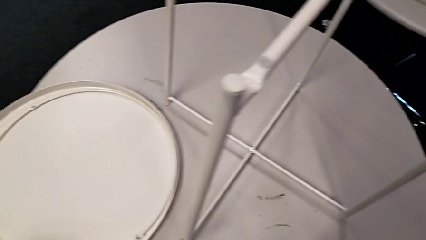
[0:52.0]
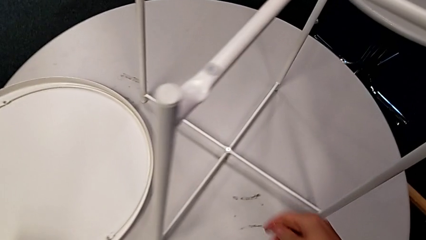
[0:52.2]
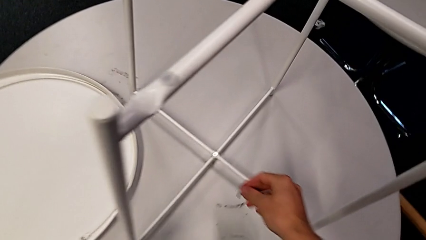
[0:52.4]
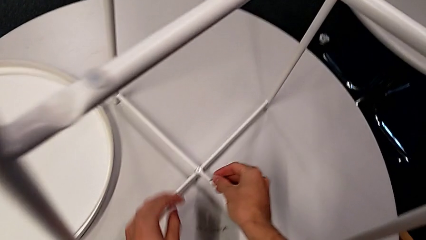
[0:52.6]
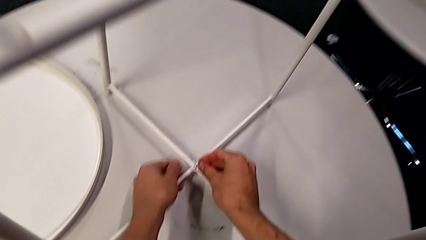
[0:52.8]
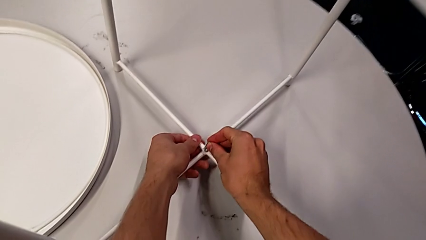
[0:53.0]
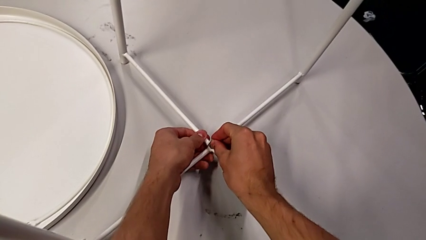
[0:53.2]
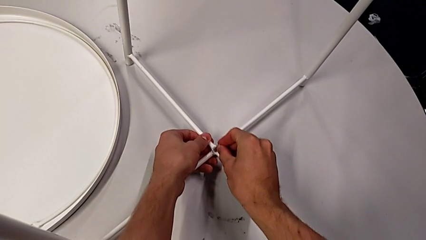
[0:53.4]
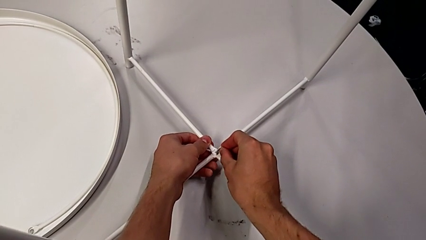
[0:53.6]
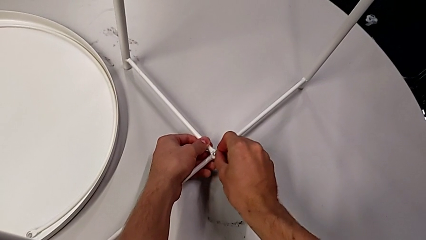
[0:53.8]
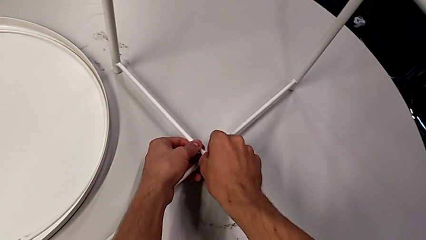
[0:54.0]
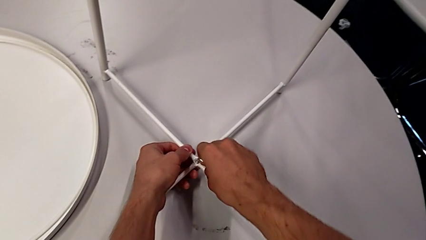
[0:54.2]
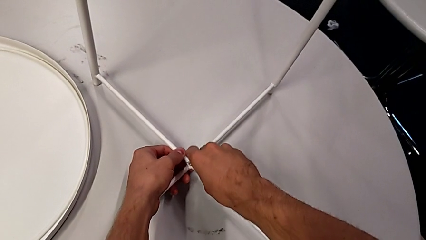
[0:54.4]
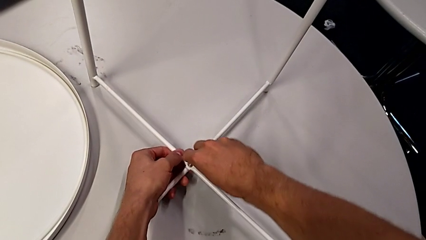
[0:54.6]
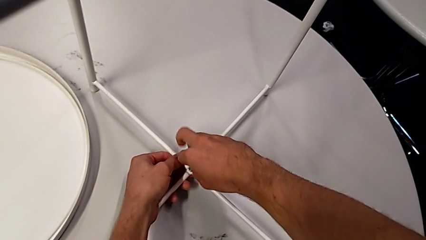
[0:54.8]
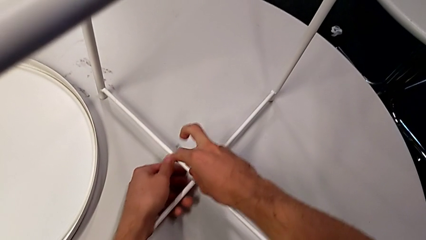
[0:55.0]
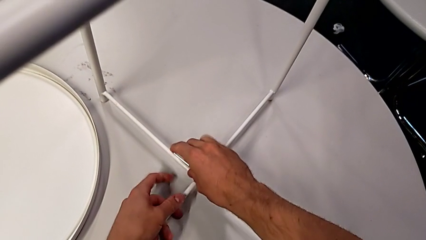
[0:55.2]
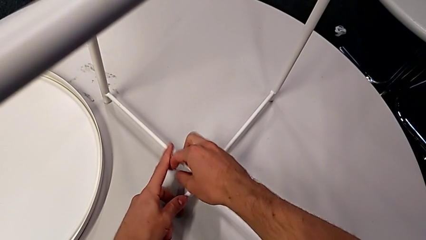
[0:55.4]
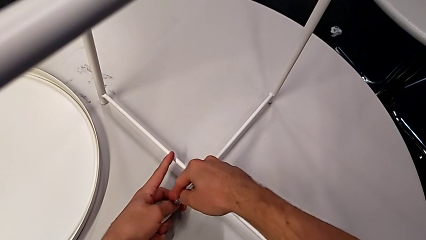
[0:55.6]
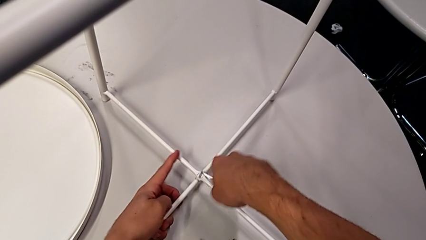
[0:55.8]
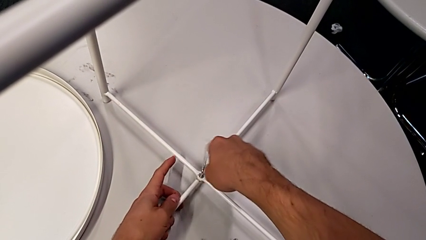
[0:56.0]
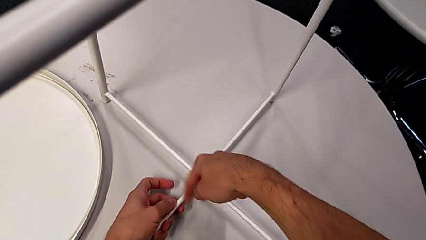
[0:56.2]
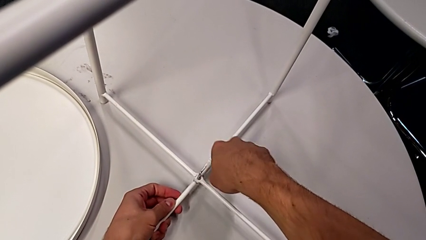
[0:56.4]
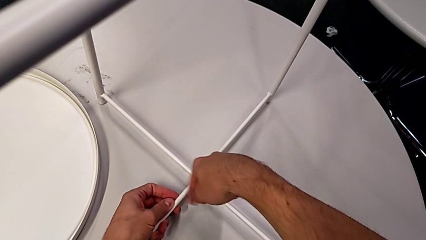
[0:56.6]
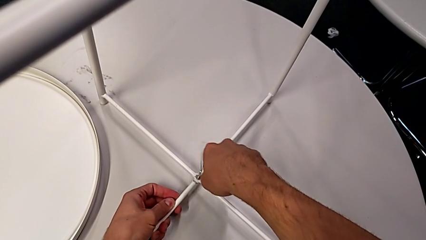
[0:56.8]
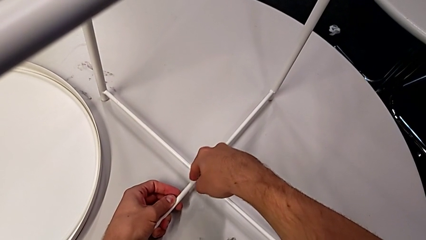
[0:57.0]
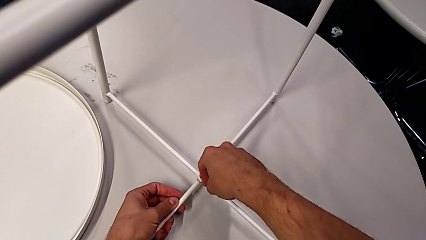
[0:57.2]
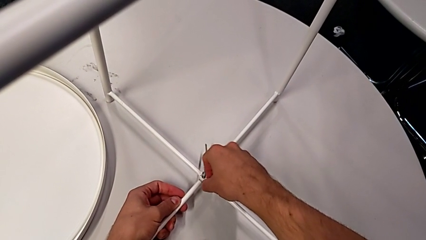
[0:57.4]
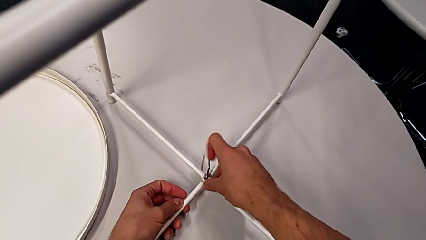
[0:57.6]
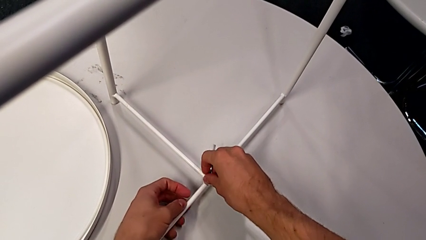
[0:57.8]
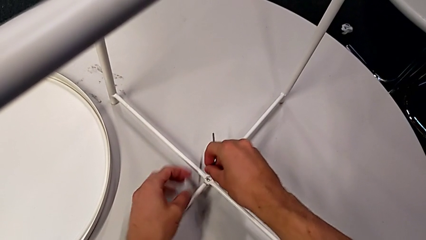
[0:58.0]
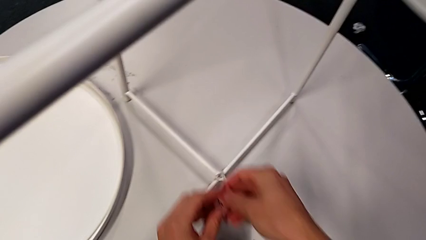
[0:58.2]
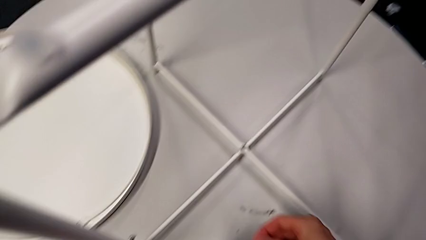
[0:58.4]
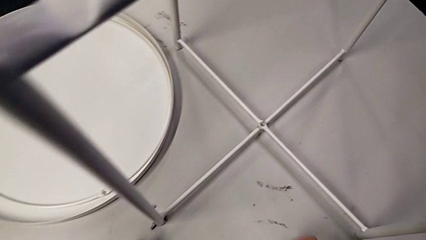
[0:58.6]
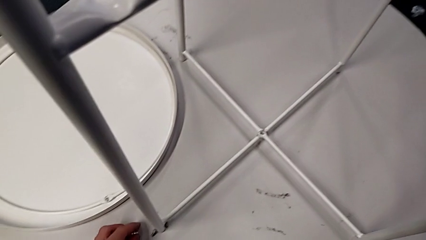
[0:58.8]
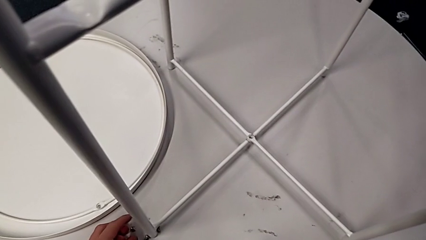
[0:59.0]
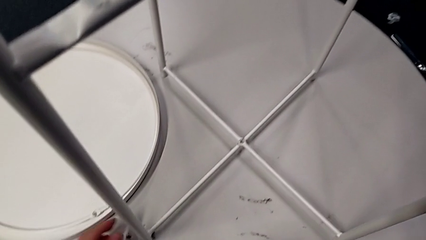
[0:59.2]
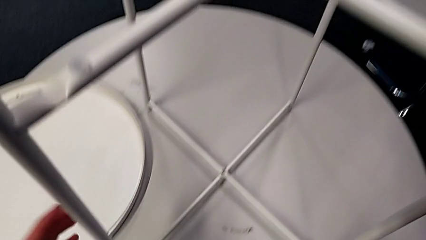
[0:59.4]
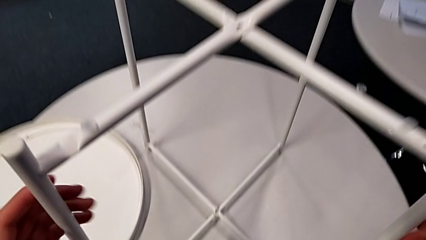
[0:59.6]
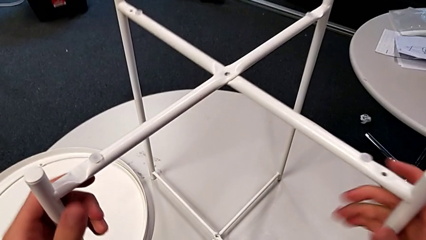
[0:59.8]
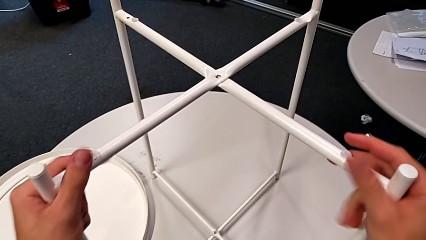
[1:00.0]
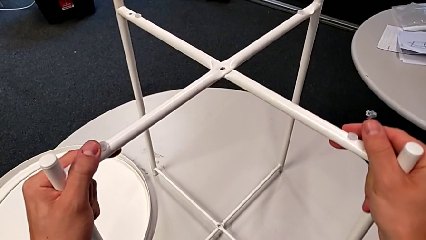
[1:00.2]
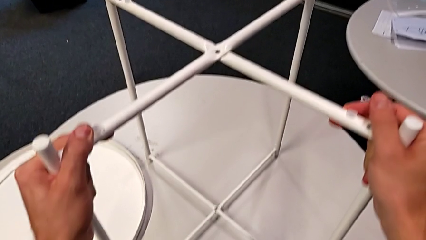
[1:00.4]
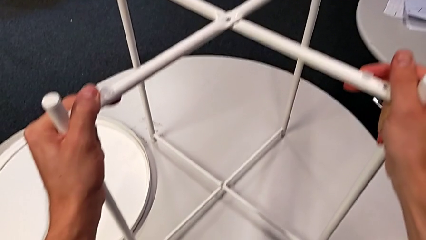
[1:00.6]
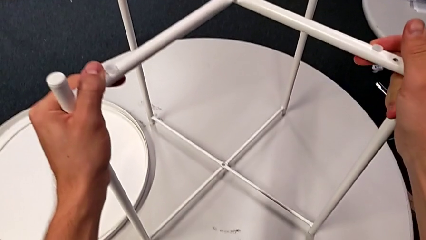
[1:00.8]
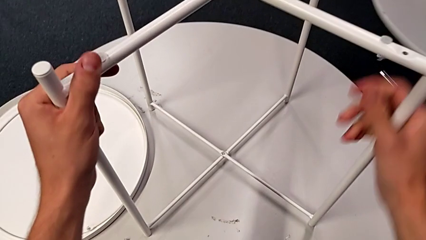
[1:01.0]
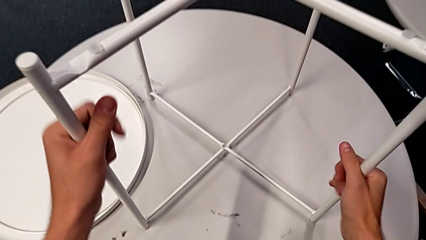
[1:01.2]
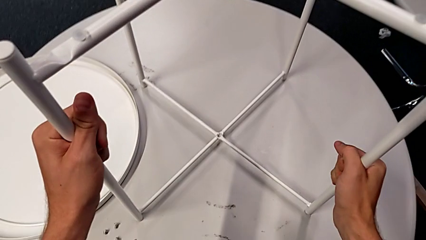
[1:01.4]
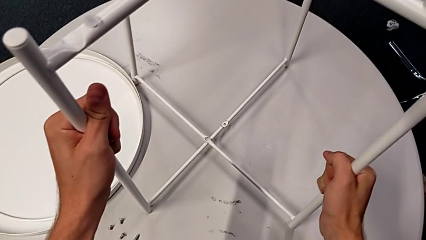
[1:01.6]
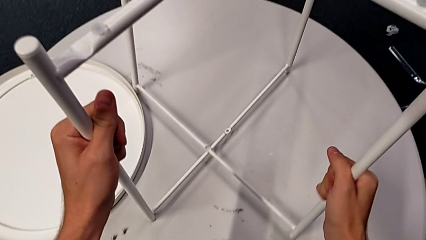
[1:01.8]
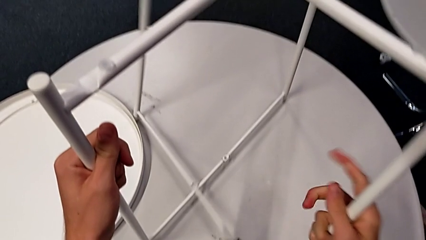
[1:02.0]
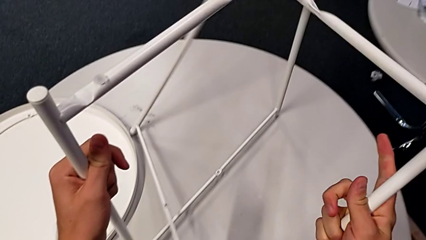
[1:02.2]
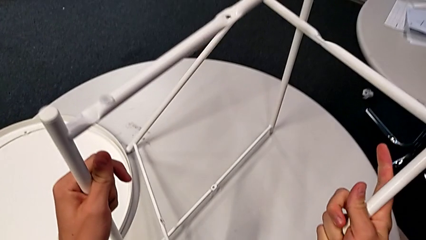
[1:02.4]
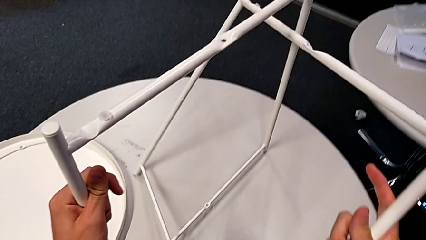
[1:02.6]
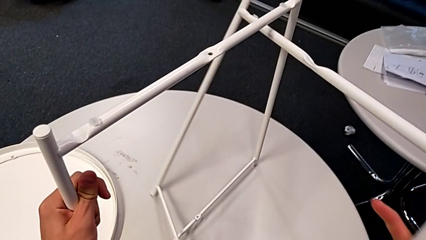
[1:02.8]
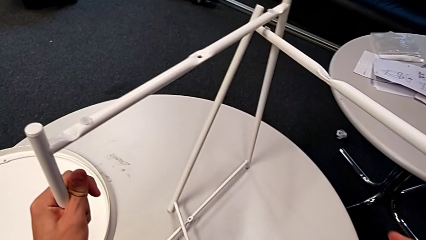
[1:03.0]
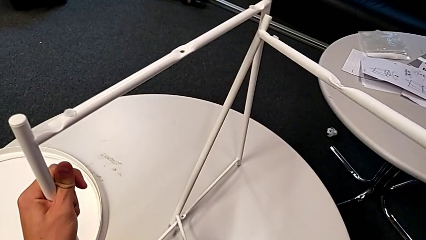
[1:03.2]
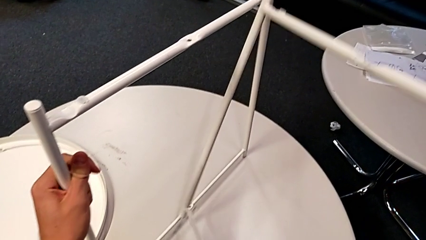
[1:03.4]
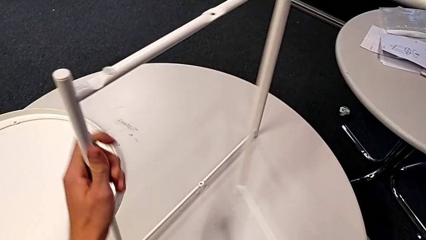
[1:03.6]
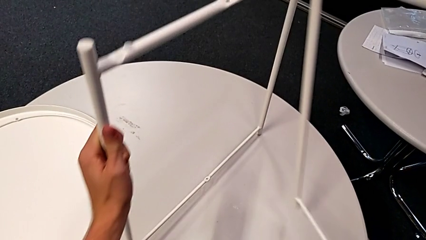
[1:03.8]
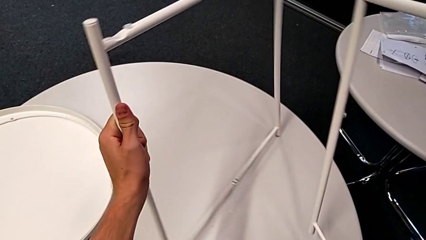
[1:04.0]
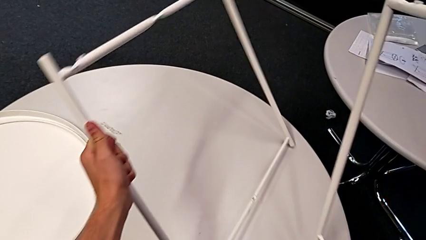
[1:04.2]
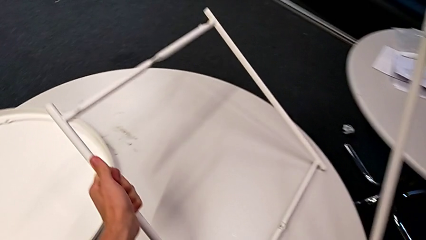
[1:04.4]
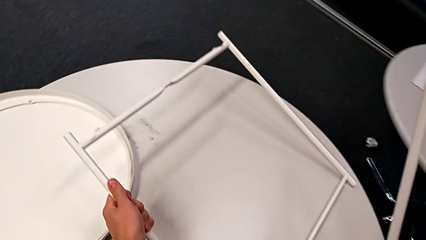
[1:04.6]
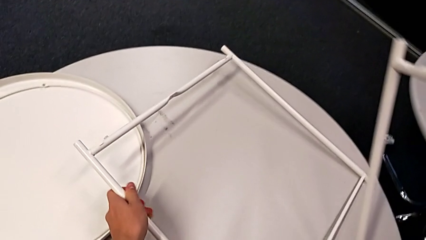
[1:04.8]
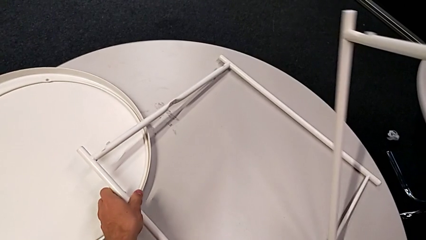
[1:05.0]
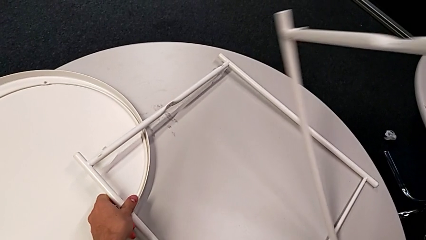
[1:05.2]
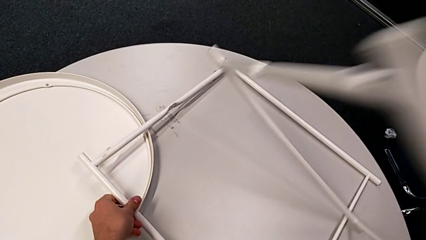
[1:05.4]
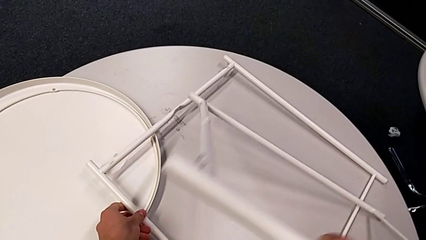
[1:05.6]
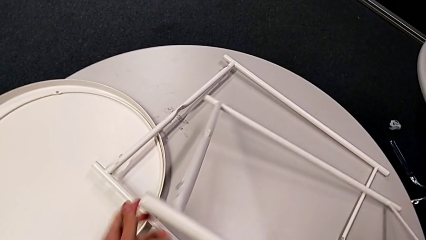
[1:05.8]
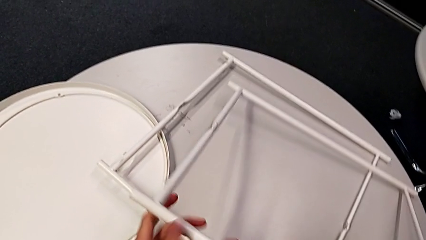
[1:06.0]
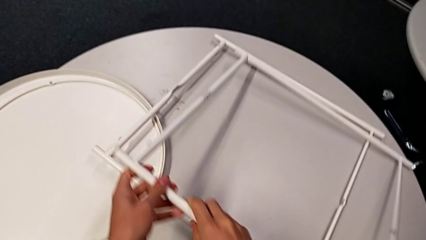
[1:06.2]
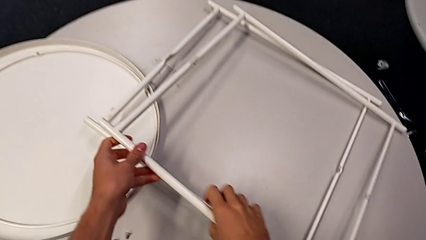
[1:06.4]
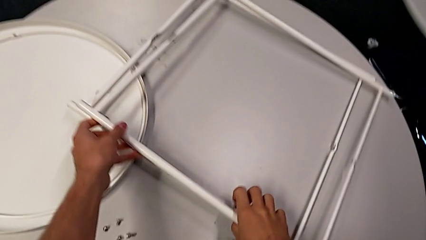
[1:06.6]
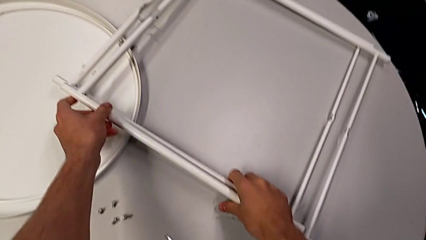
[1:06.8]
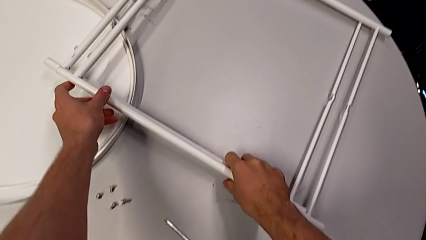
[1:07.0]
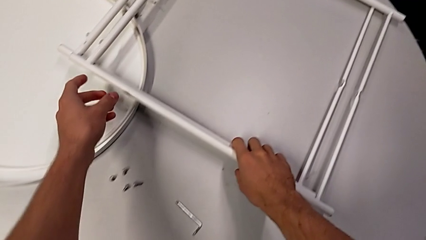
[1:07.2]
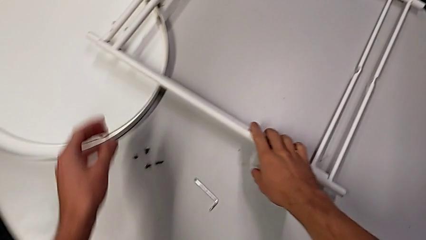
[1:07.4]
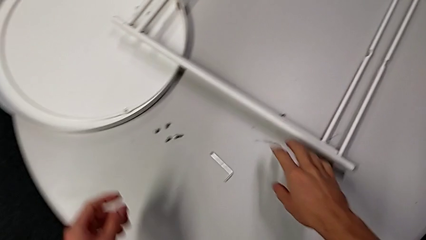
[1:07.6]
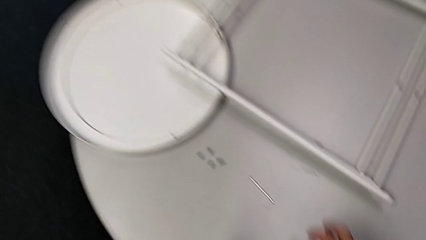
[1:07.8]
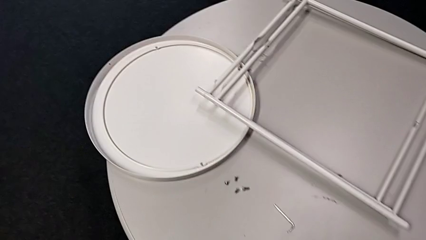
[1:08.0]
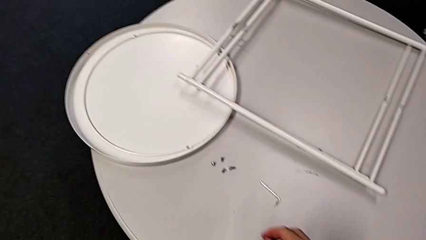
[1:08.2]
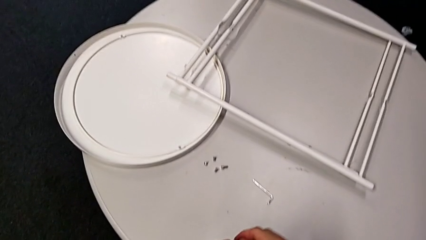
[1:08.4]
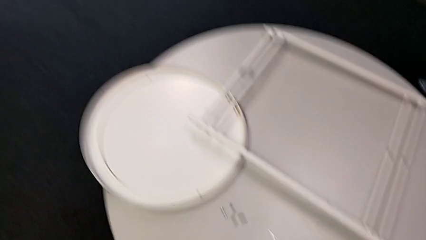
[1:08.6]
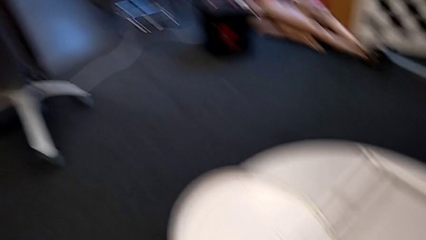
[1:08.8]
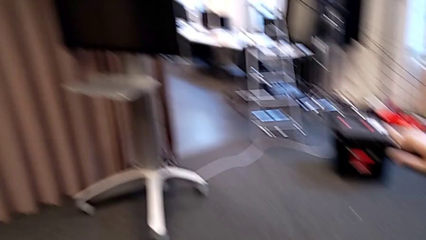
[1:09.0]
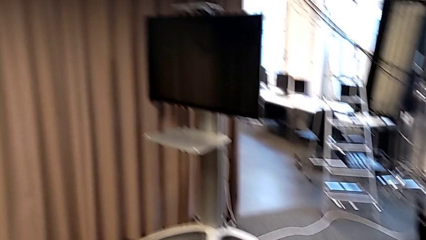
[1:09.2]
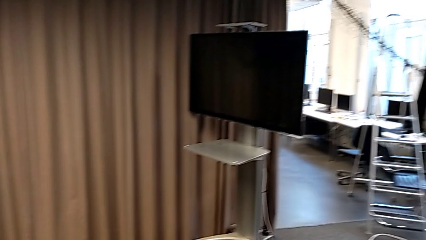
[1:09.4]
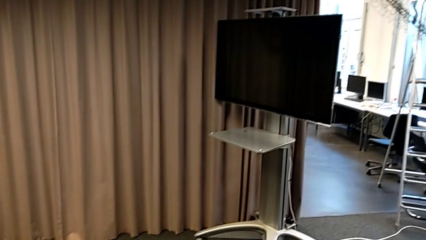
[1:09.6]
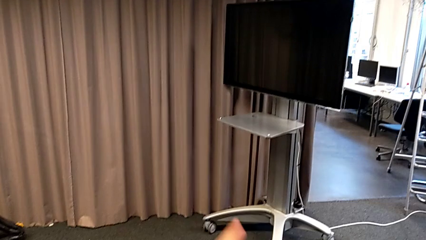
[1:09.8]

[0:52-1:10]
The camera wearer disassembles the legs. They approach the hex socket head, insert the Allen wrench, unscrew the hex socket head, disassemble it, place the hex socket head with the left hand and the Allen wrench with the right hand, grab the leg, disassemble it and place it twice.
